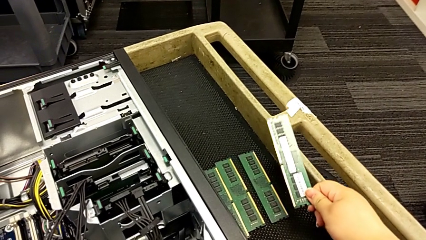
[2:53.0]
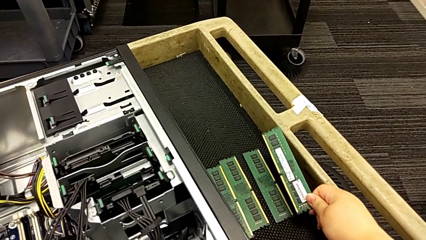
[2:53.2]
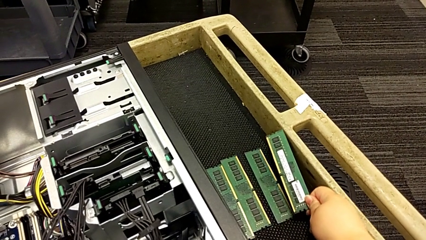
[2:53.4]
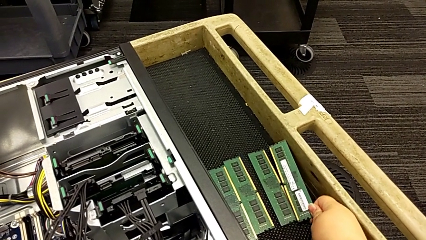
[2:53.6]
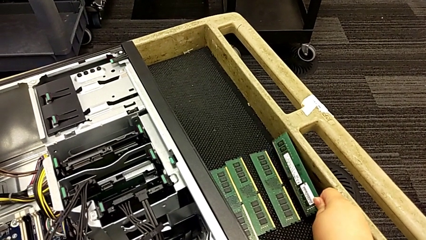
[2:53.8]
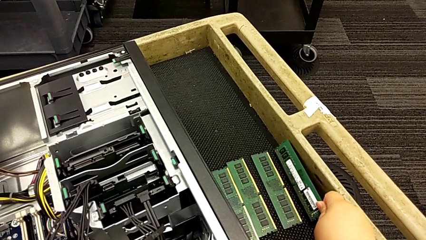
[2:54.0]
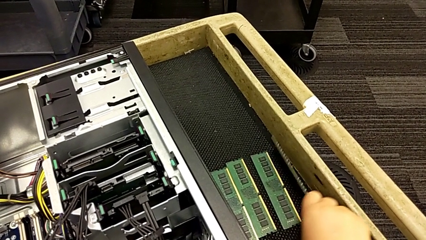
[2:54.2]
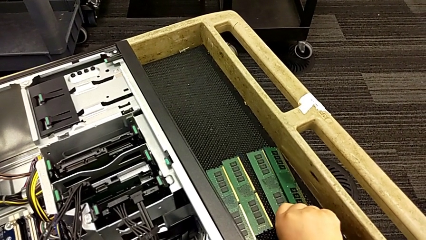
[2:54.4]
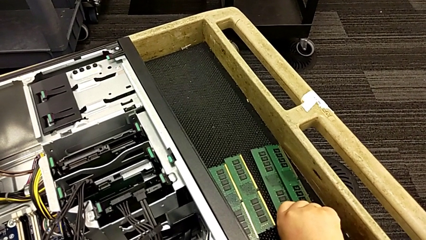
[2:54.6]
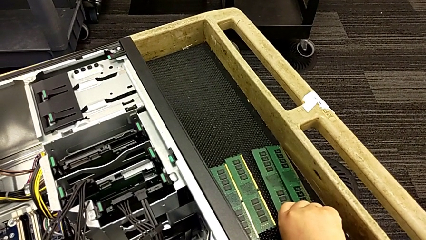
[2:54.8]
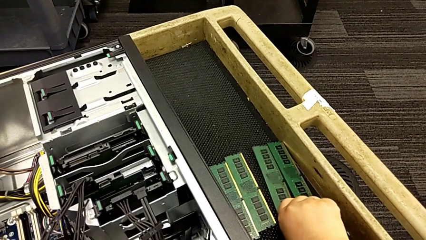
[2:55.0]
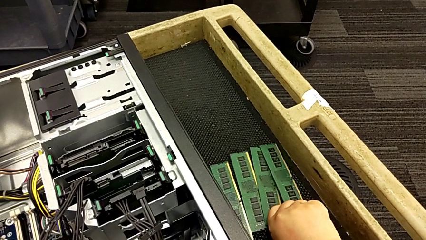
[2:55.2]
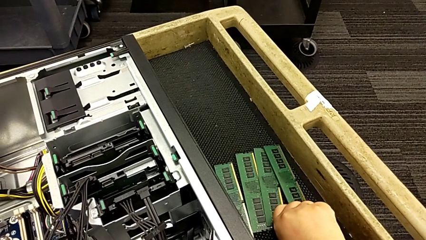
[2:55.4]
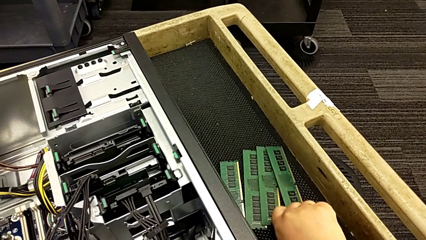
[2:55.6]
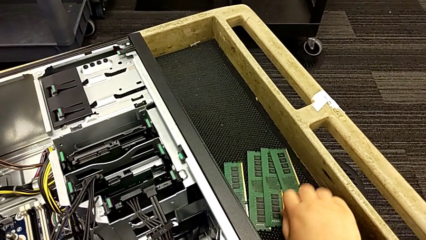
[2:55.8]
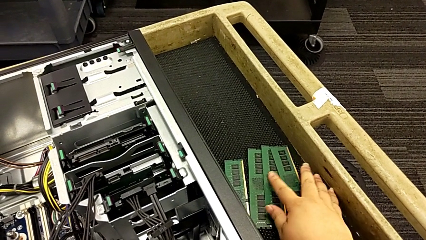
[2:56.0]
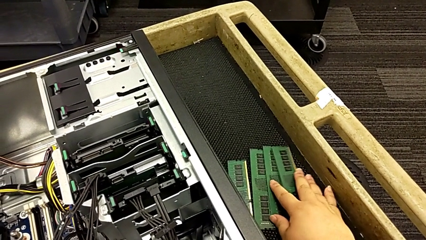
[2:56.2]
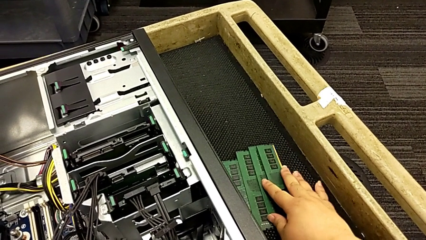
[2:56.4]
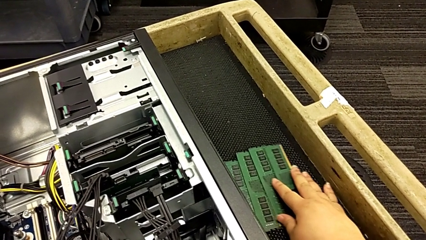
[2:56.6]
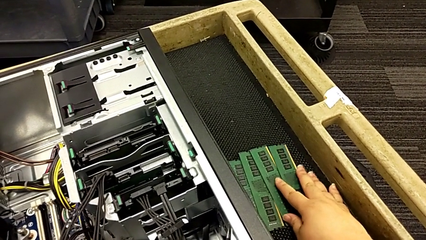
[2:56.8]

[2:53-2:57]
The camera wearer is removing the RAM memory from the computer tower. They place the fourth RAM.

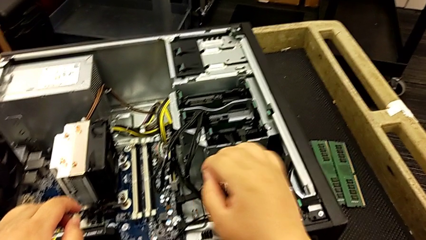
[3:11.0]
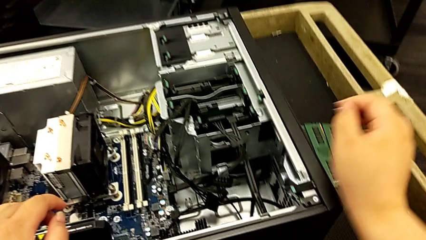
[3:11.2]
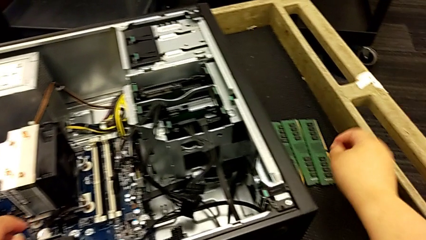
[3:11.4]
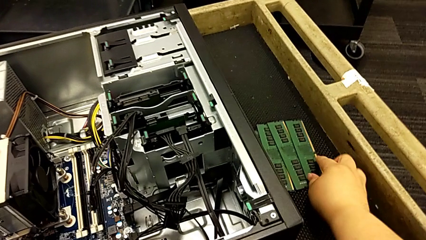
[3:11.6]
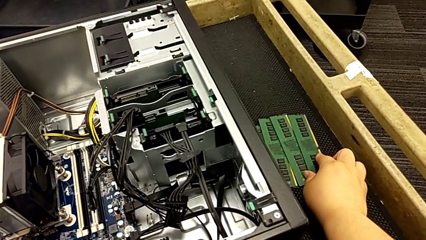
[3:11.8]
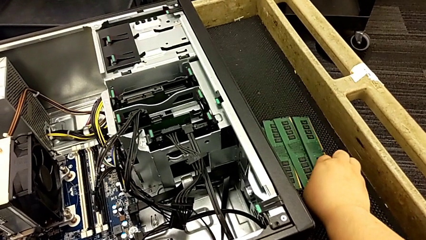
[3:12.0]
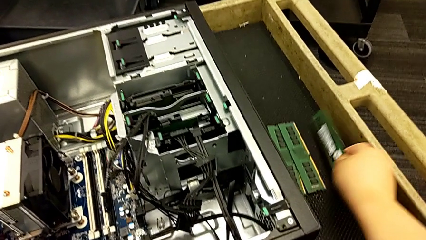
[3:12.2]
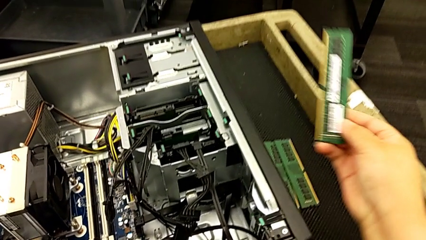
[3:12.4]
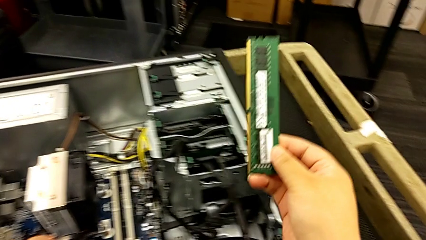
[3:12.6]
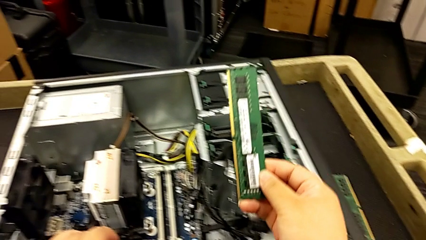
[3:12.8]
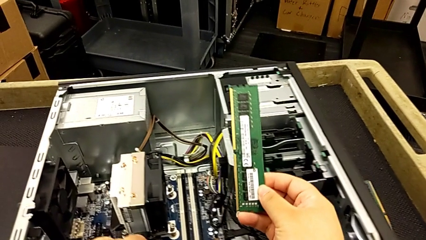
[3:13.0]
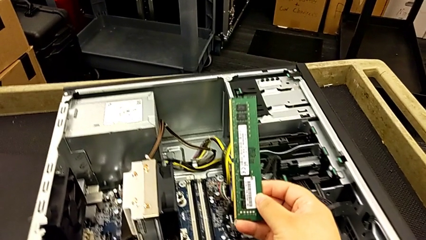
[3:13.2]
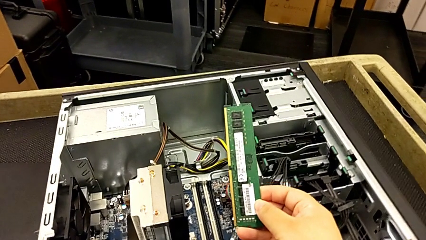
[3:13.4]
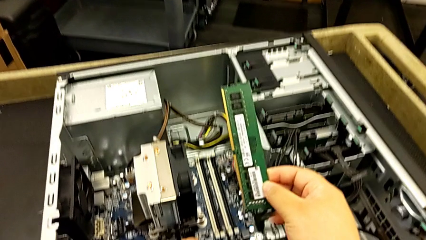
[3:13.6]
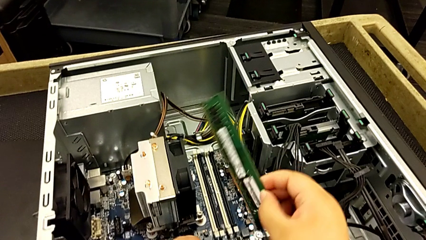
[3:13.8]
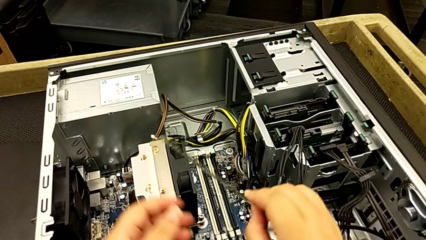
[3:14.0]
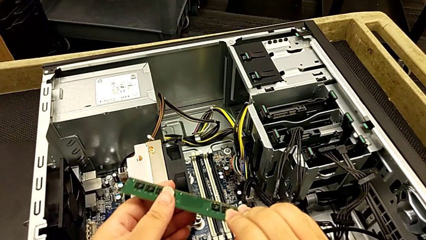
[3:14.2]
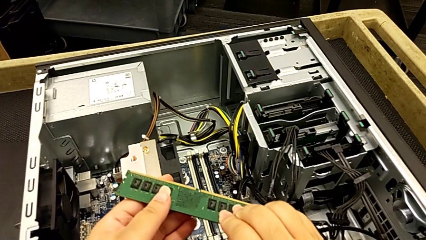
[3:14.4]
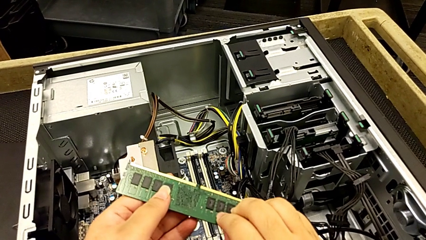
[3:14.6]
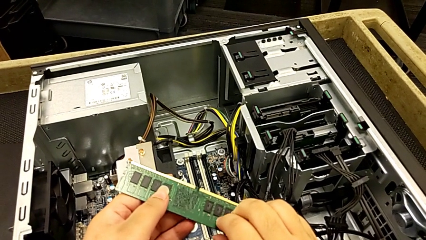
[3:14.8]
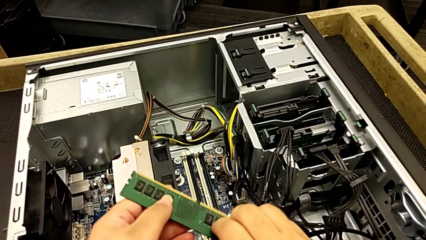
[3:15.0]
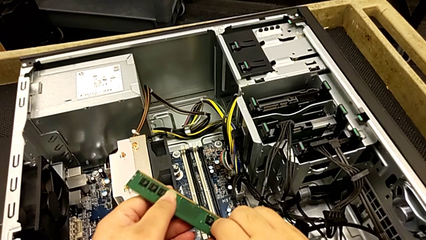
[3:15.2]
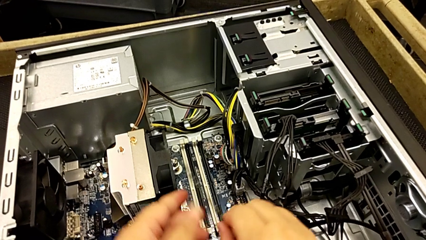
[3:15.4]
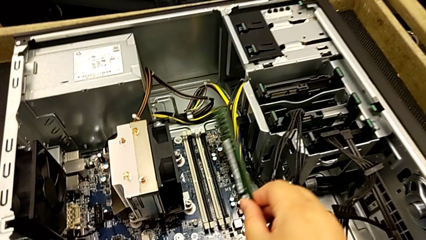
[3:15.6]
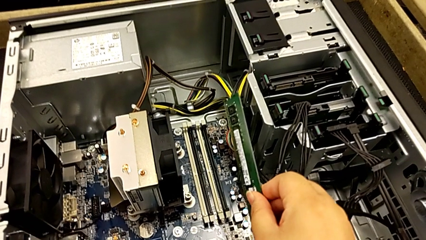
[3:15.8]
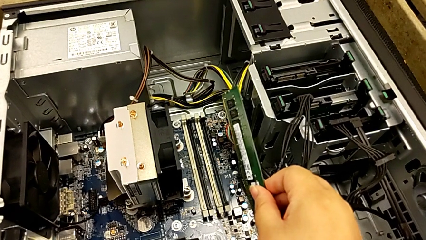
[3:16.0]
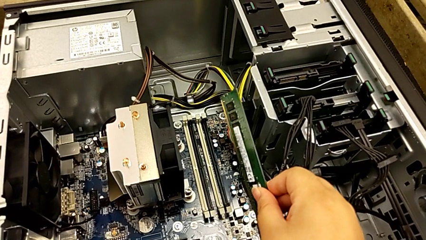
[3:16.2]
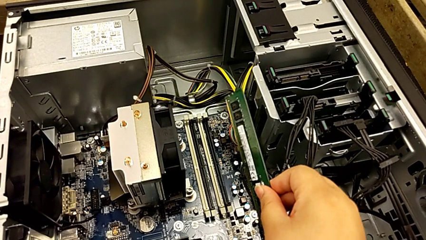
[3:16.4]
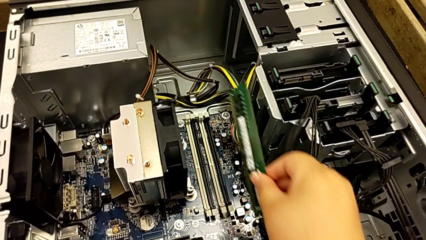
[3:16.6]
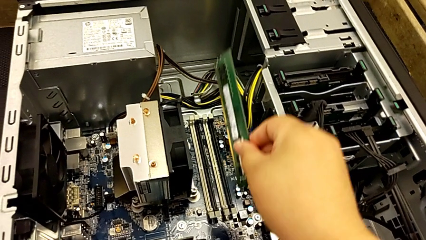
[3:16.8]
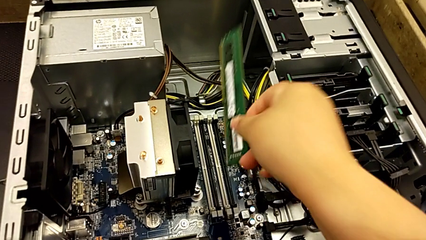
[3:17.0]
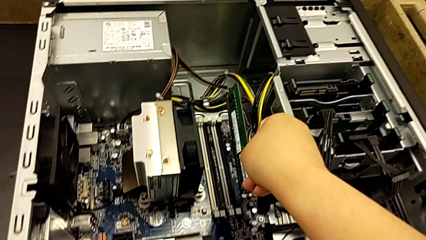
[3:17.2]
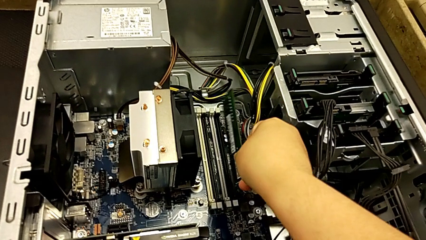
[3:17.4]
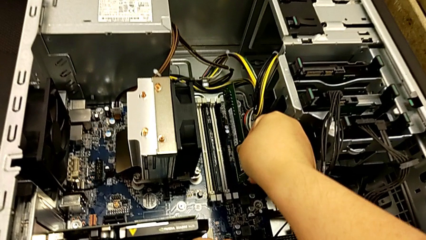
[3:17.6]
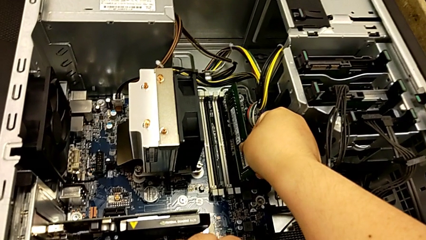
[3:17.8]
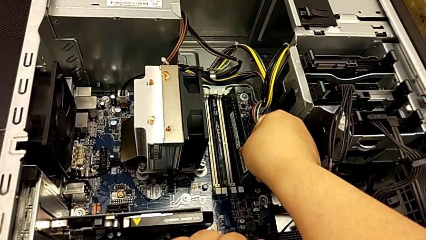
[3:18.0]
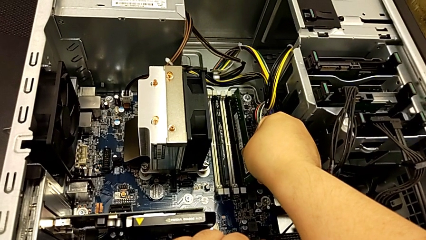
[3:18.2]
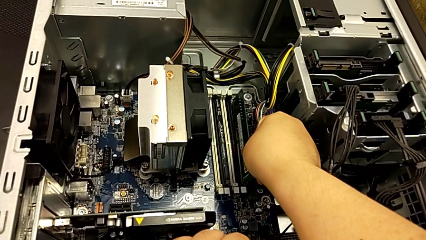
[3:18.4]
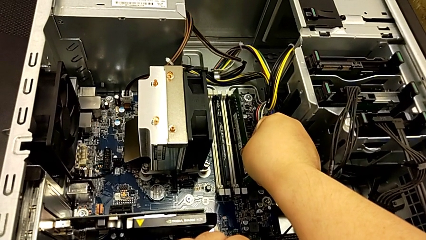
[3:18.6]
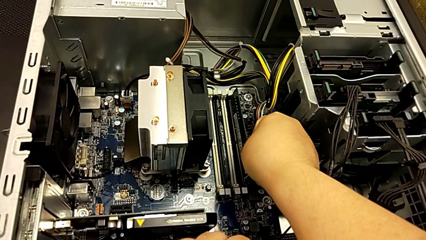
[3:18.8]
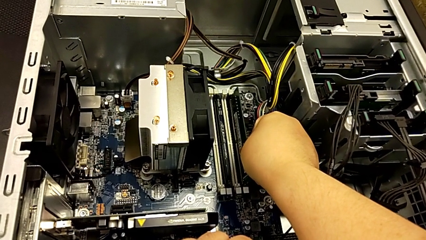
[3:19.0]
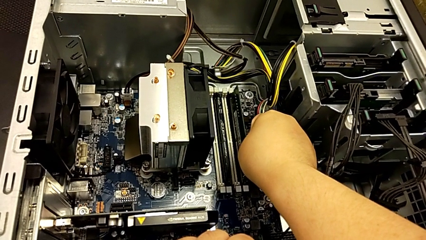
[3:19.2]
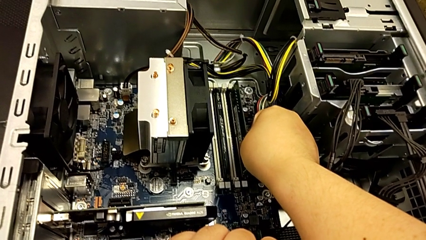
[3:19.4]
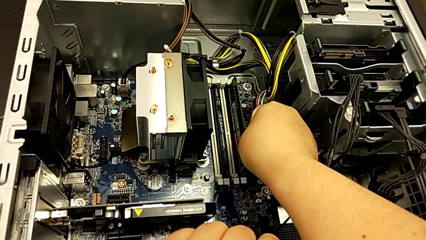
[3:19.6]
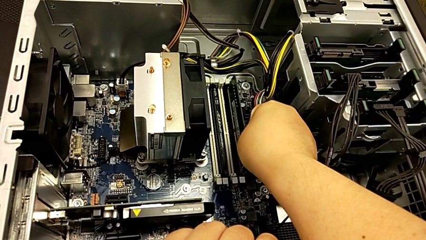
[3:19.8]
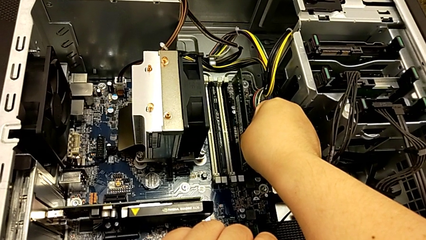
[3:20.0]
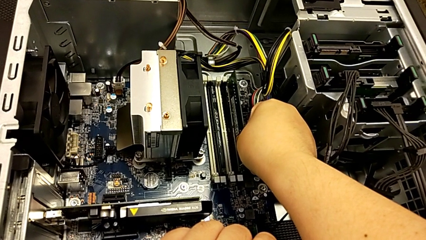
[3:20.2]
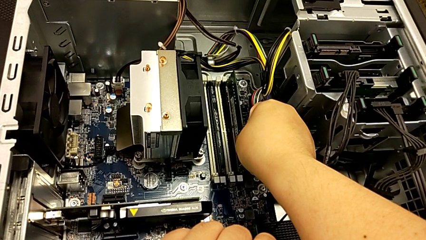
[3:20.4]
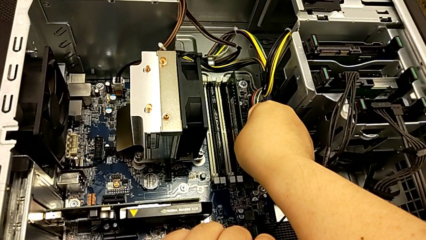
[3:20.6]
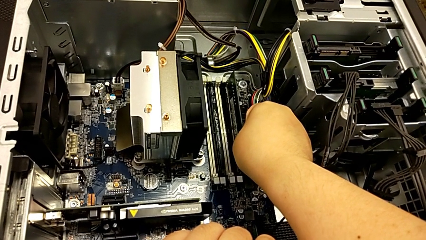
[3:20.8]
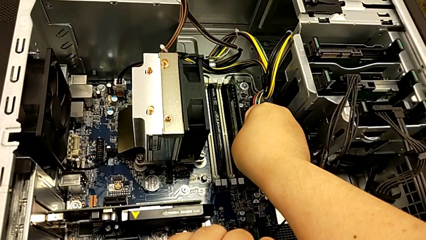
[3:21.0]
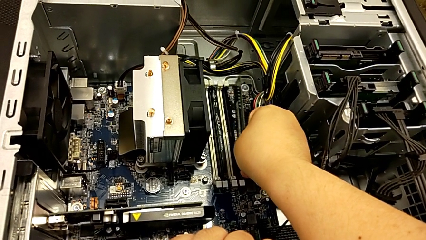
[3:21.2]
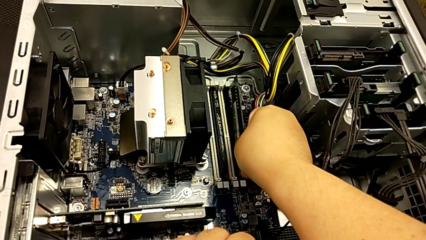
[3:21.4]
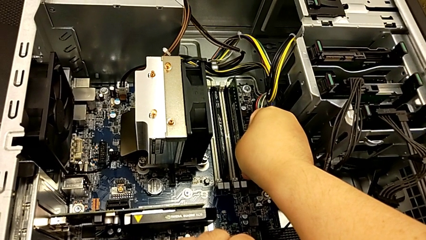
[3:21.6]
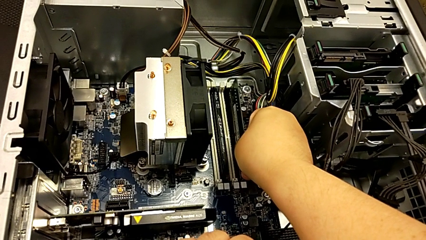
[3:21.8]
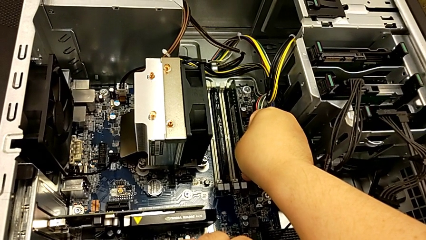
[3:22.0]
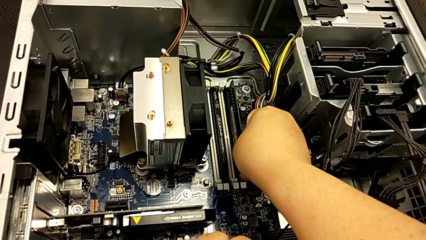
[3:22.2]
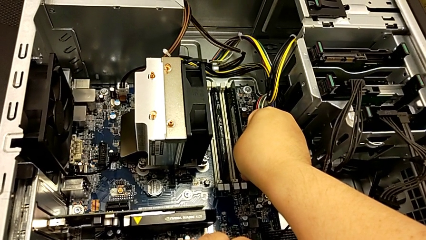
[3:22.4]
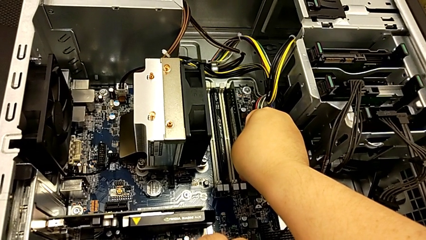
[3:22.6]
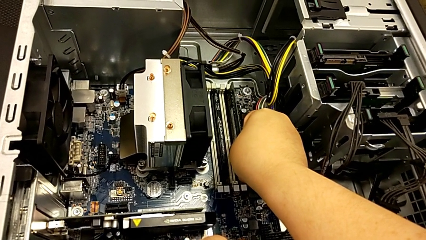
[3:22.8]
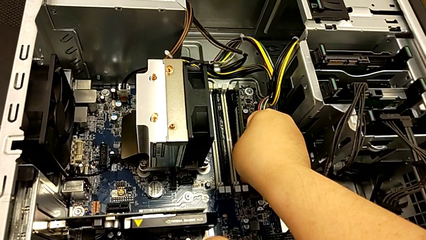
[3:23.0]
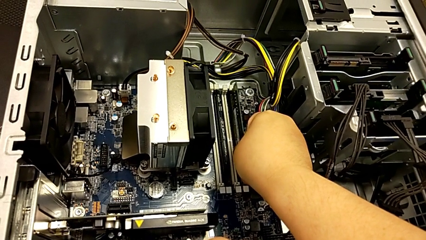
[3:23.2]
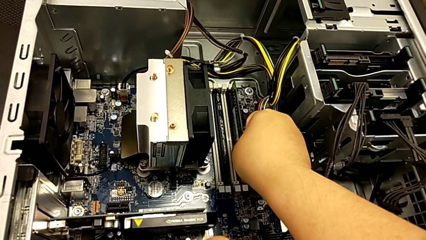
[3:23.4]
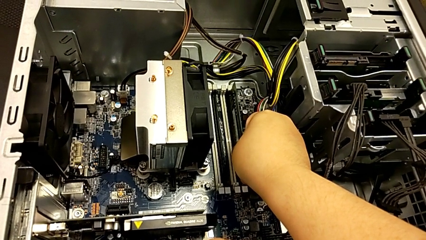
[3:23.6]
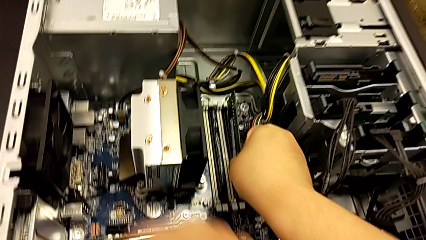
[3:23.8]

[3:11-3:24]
The camera wearer is assembling the RAM back into the computer tower. They grab the fourth RAM and insert it.
